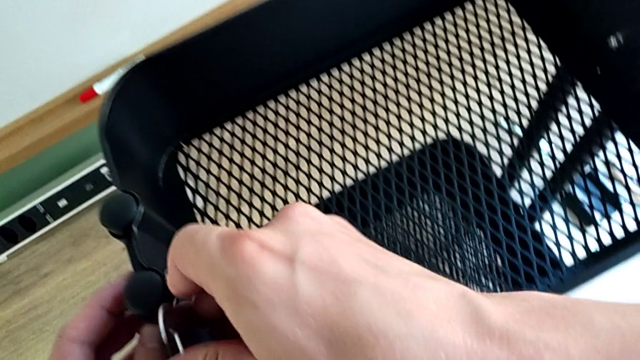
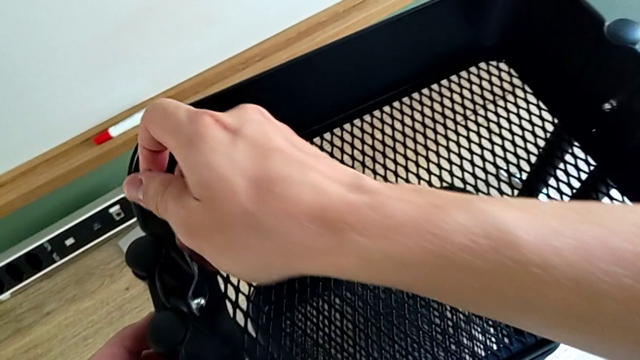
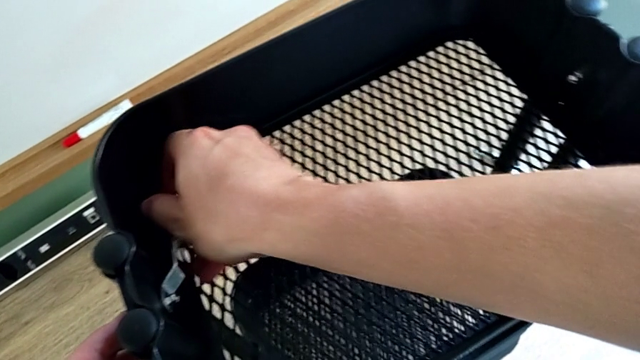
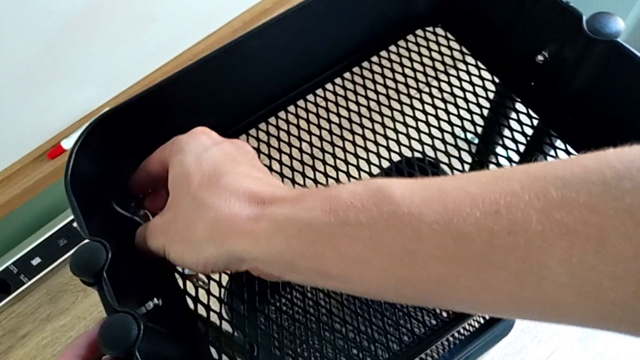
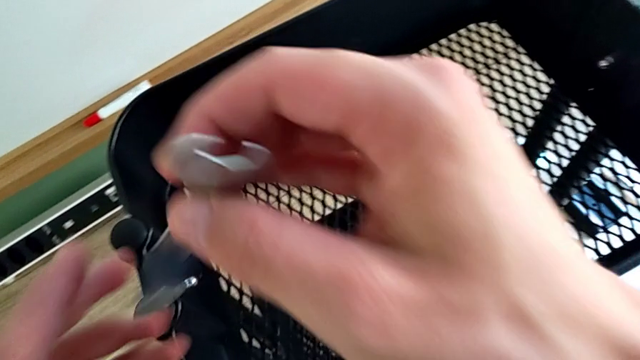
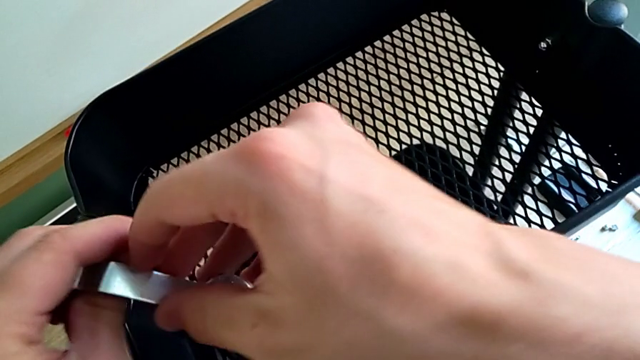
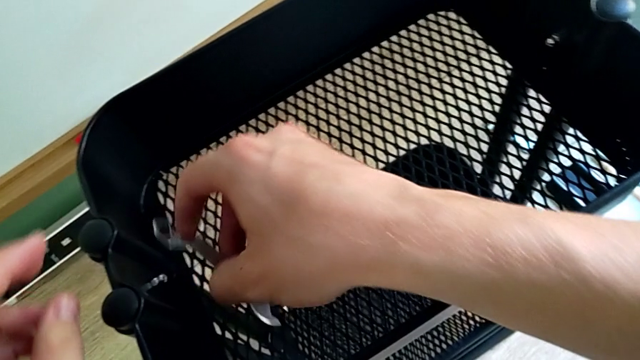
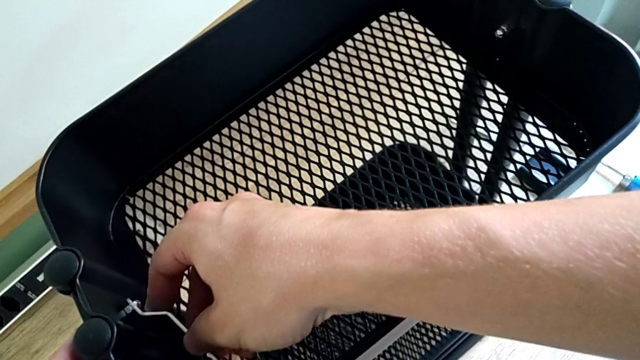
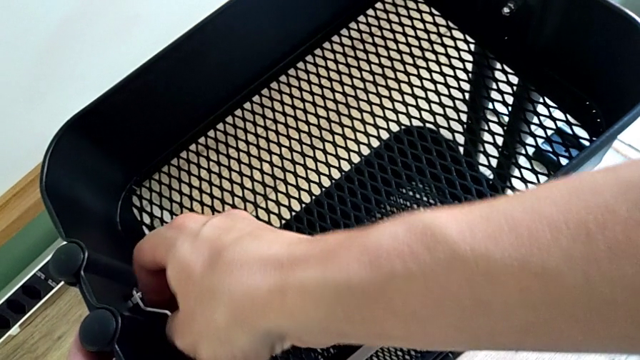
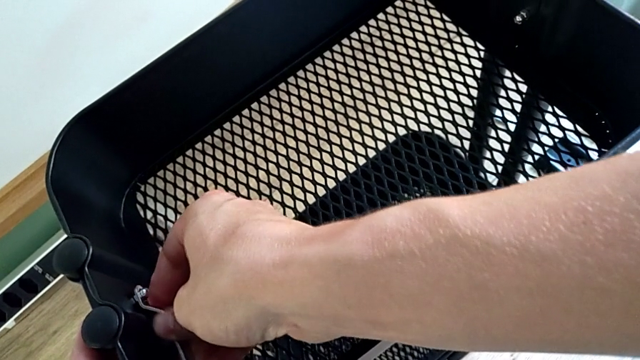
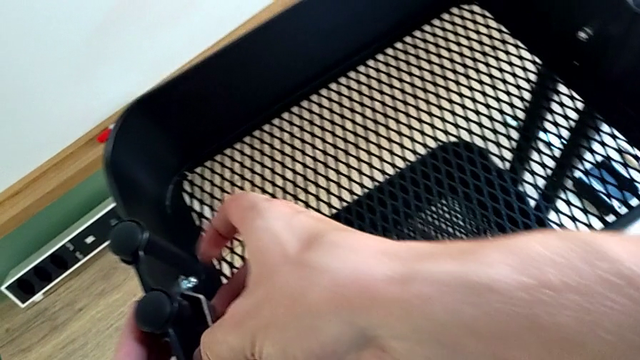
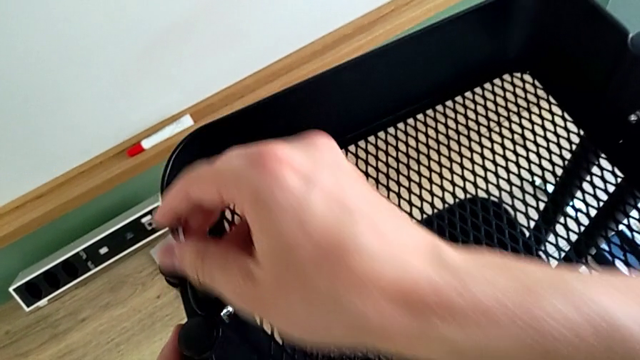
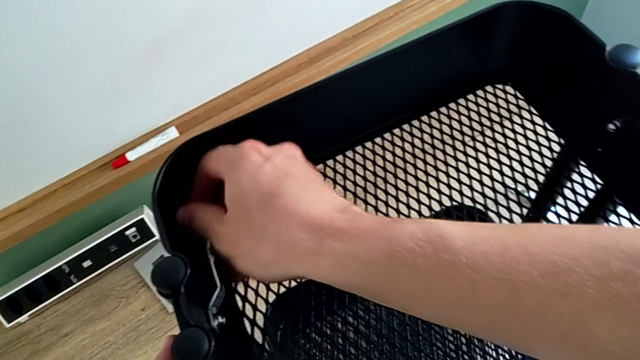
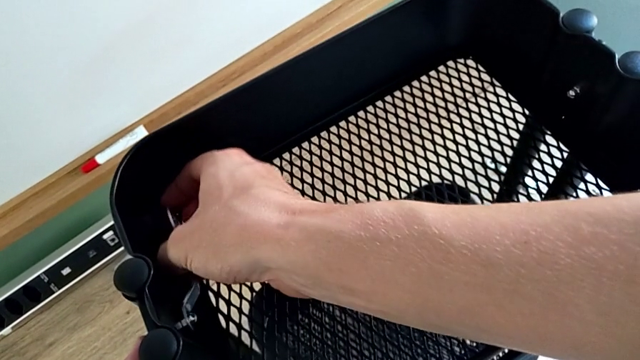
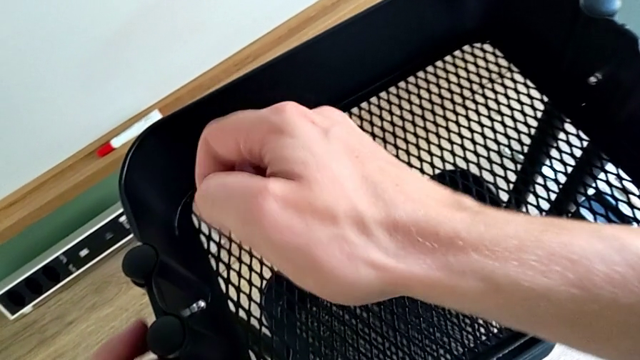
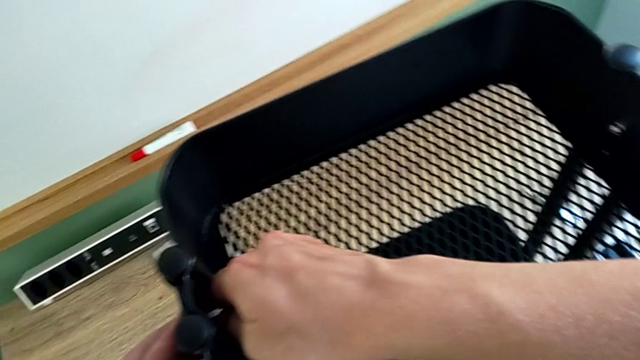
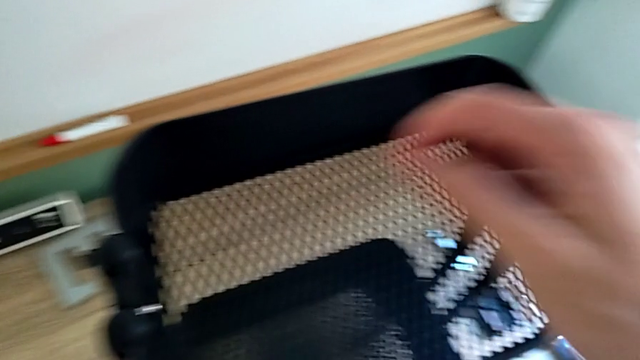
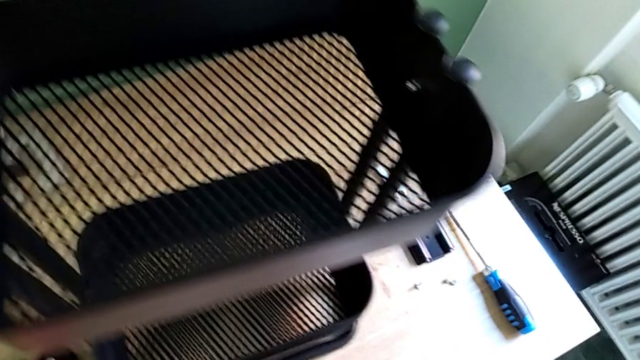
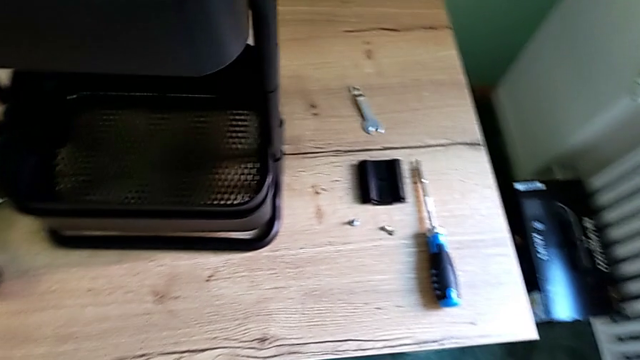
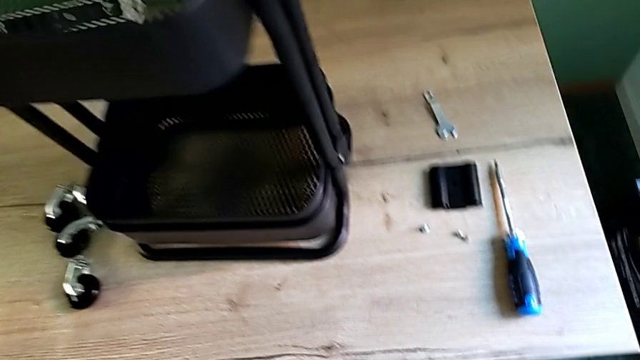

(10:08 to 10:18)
The camera wearer is screwing the top bracket on. They keep screwing the left screw and place the spanner wrench.

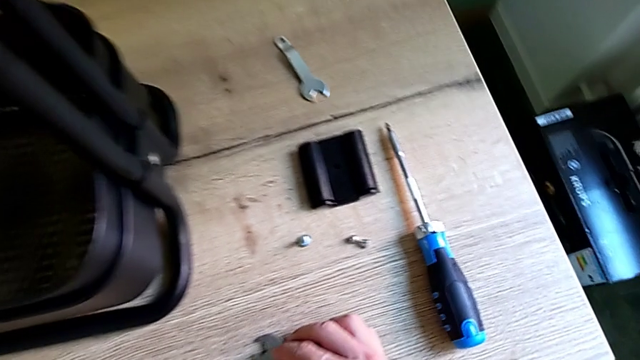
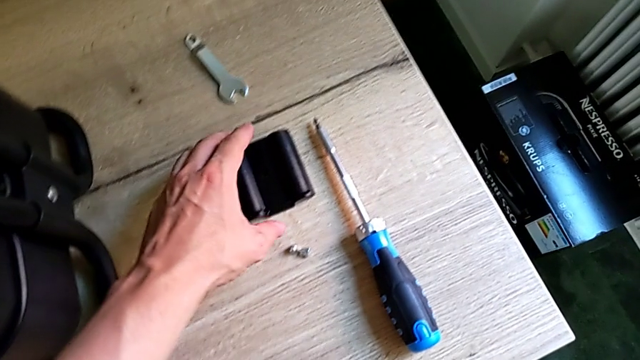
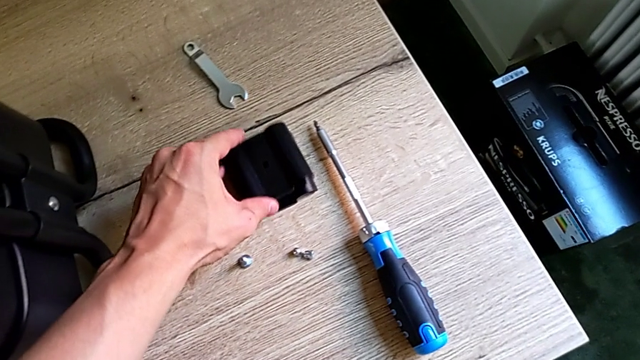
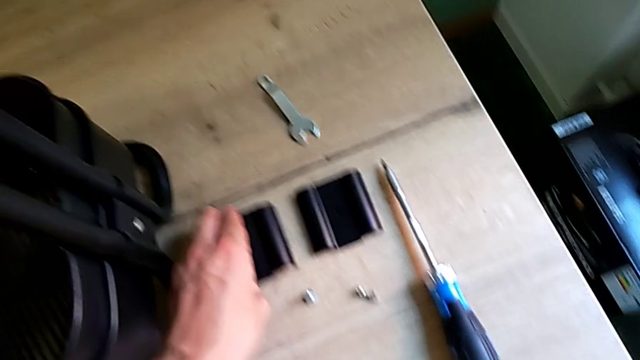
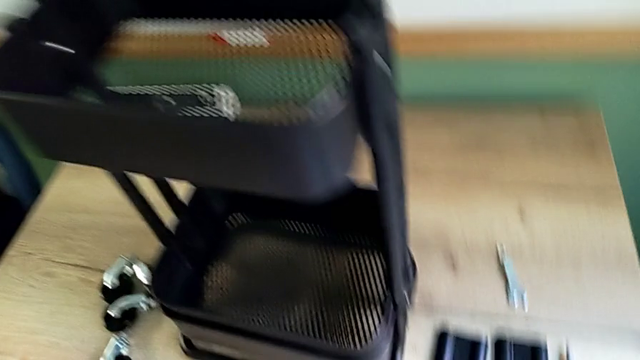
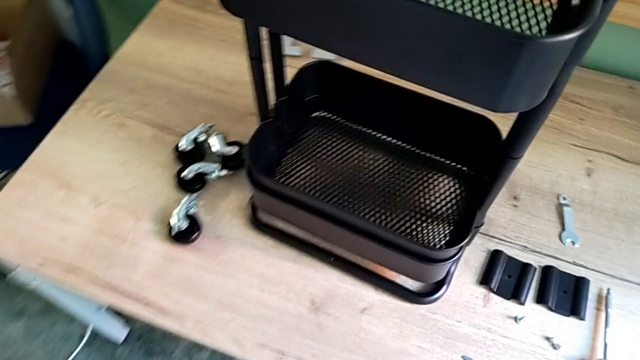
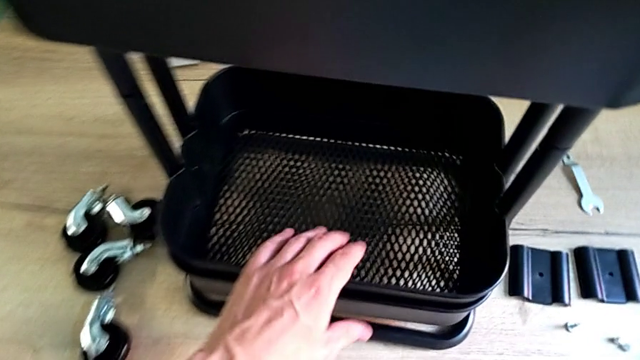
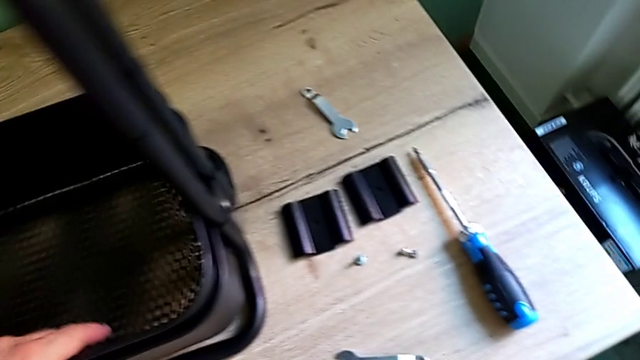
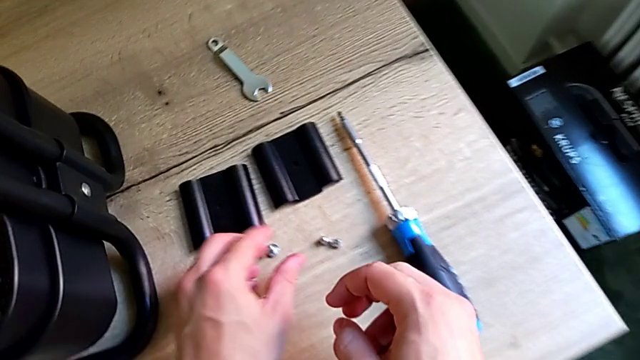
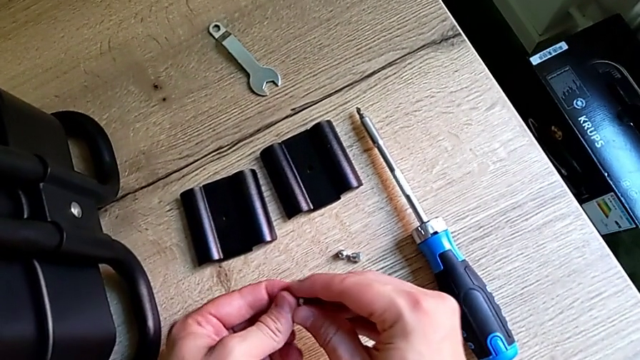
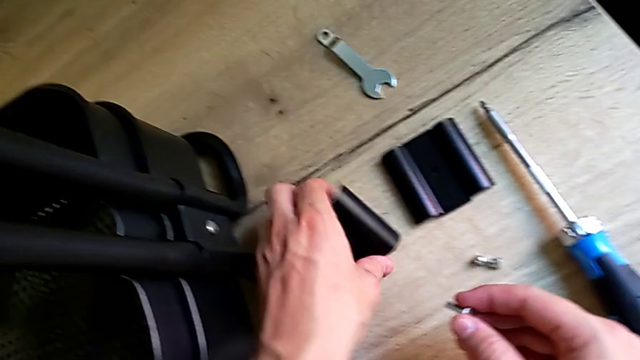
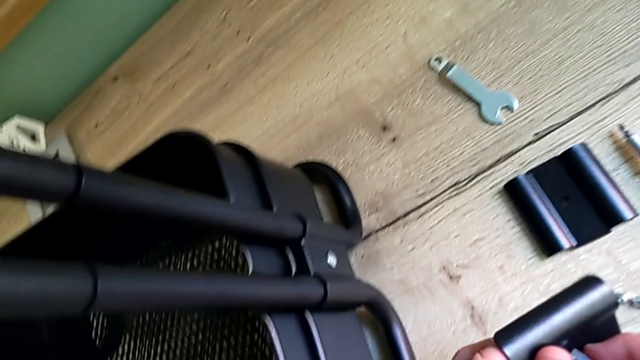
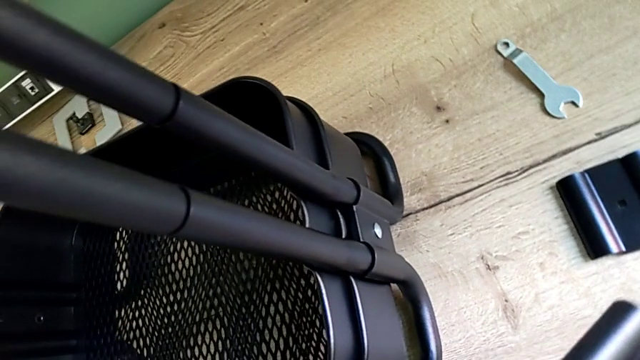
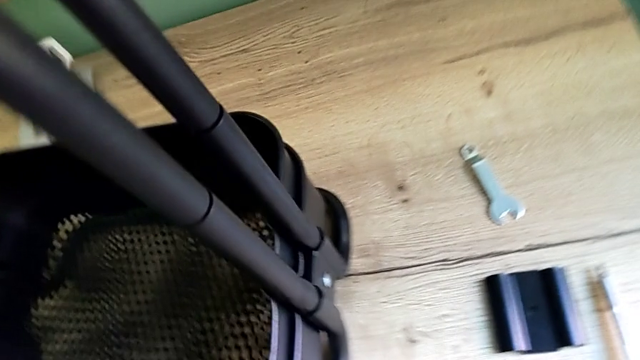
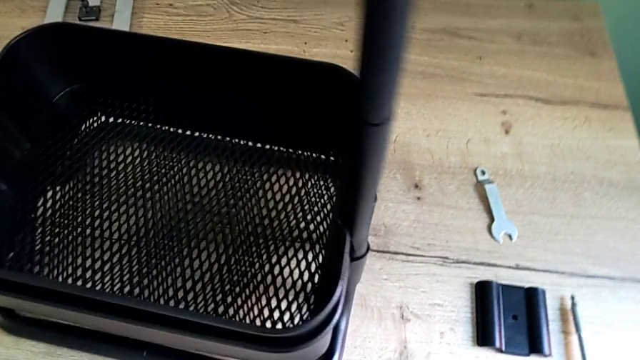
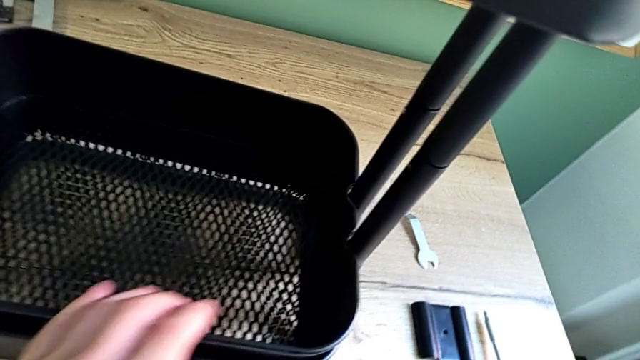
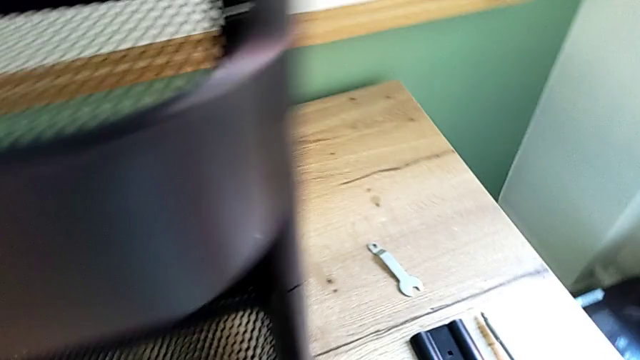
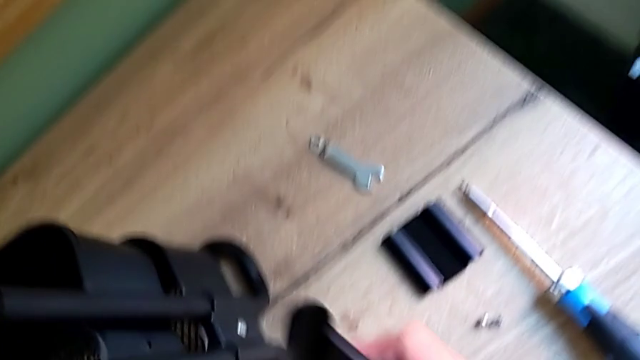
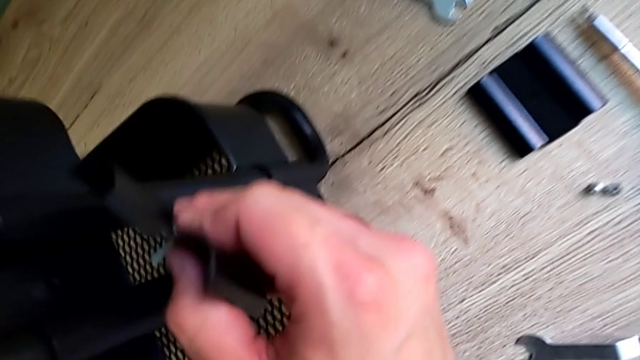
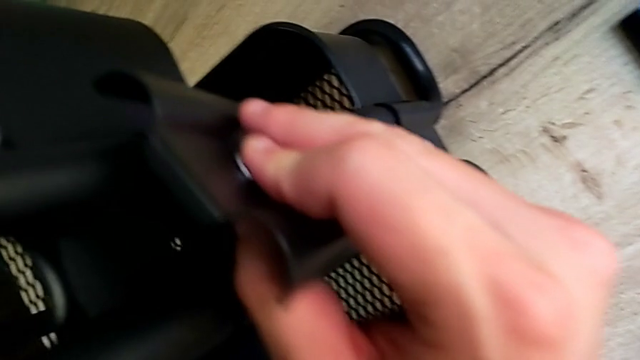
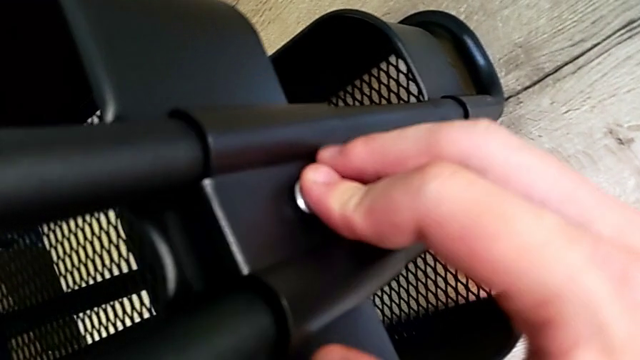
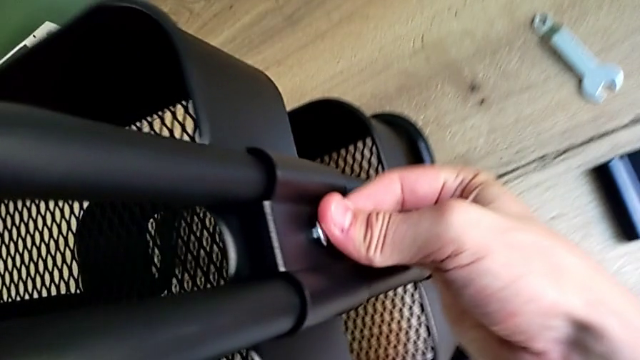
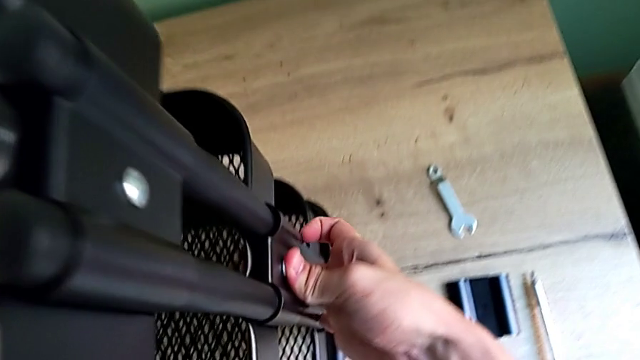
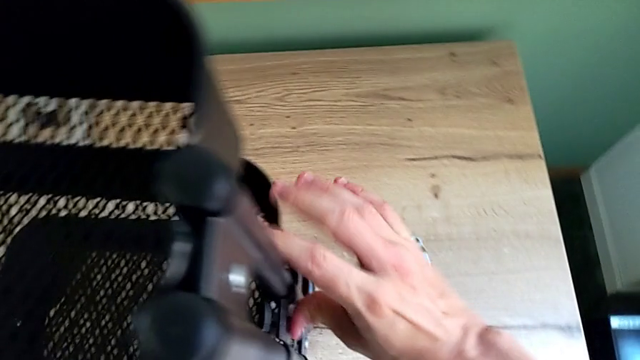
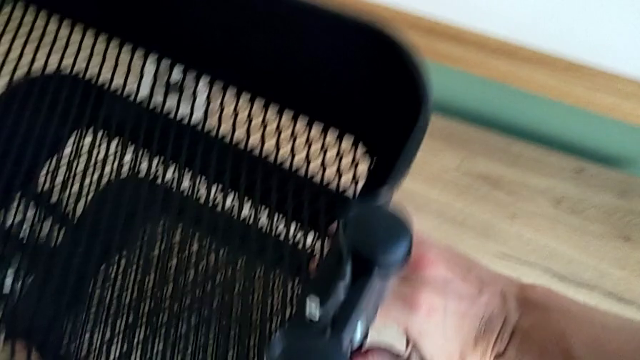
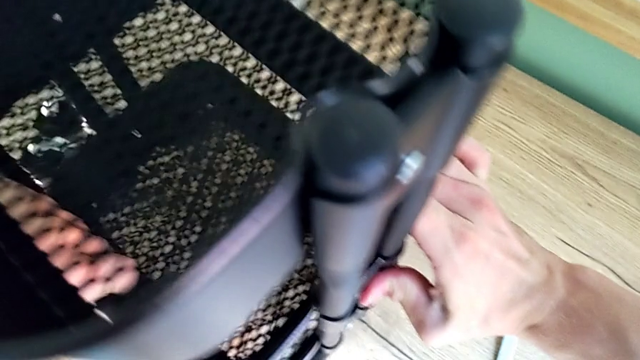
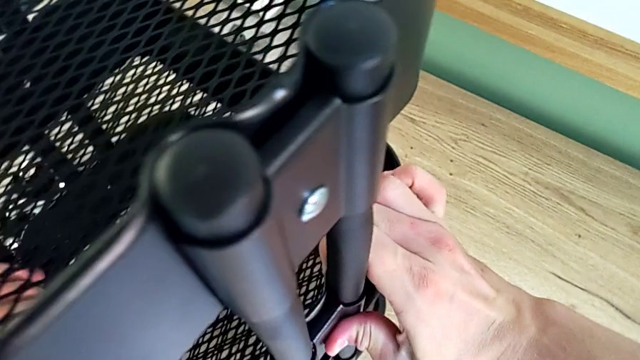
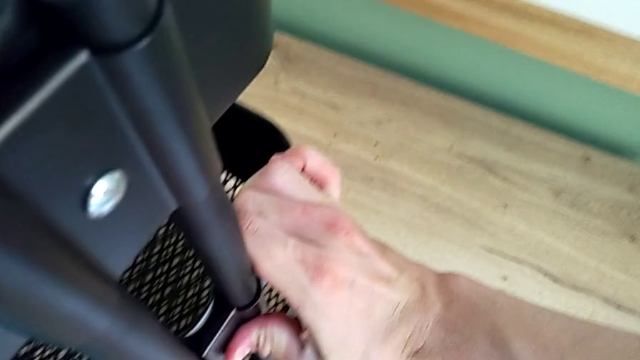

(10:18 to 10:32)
The camera wearer is screwing the bracket into the middle. They grab the bracket, inspect the grid tray, grab it and insert the bracket.
